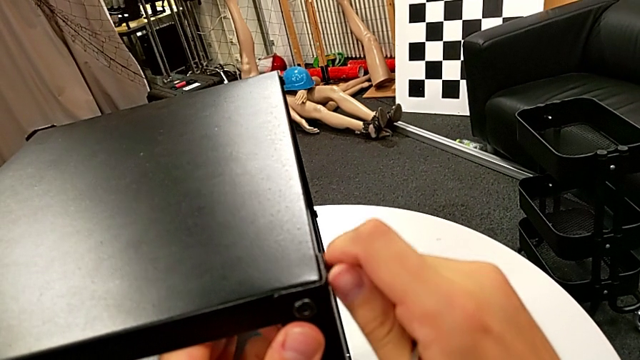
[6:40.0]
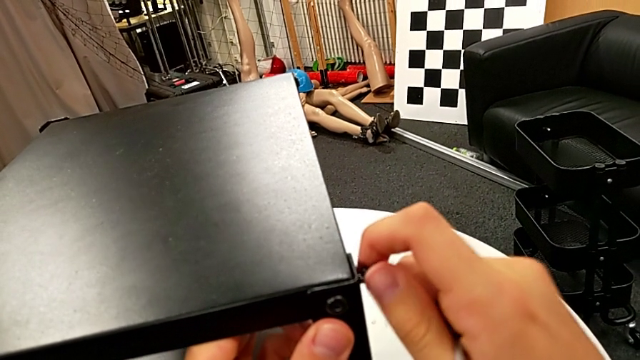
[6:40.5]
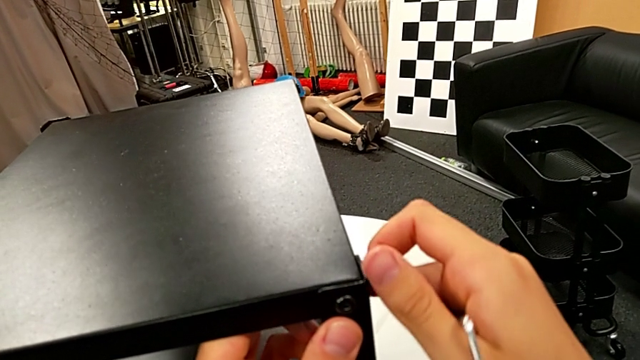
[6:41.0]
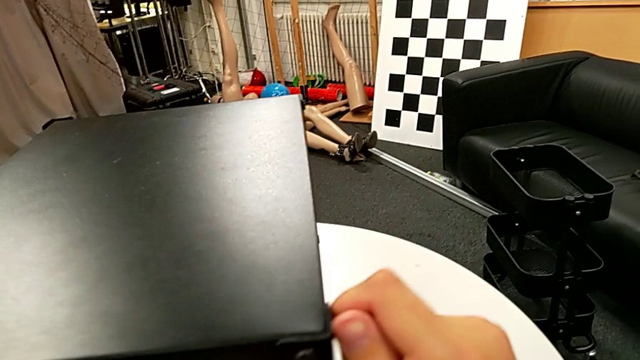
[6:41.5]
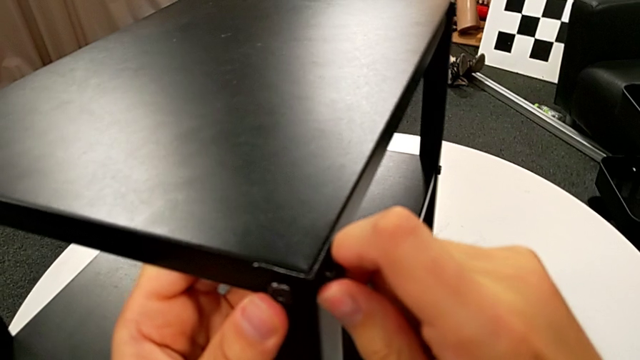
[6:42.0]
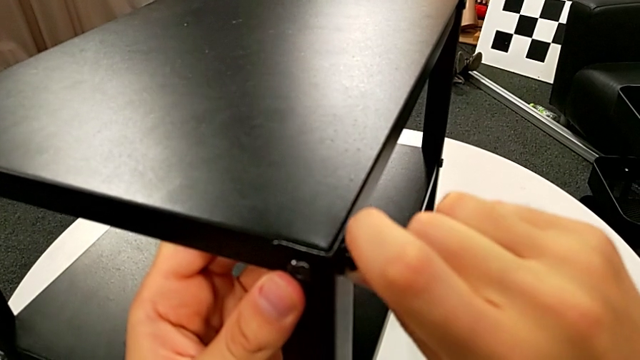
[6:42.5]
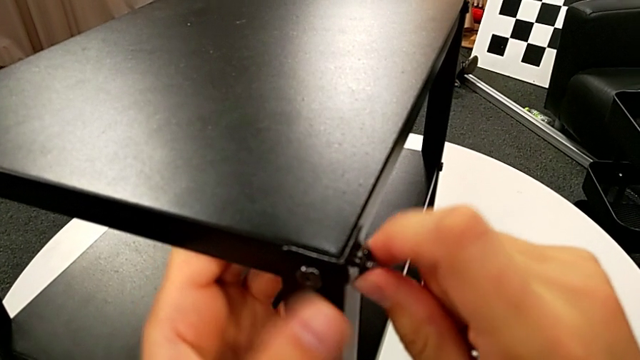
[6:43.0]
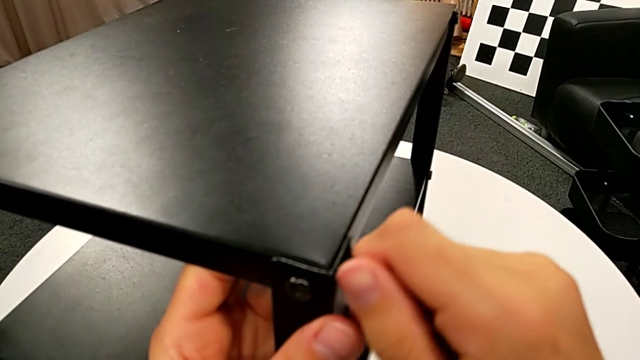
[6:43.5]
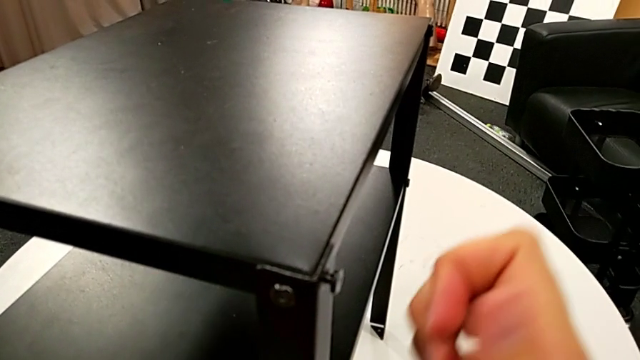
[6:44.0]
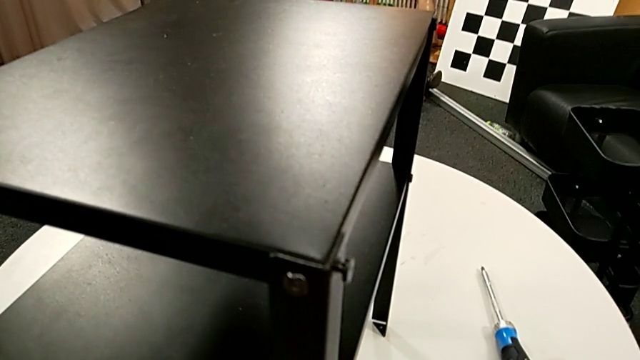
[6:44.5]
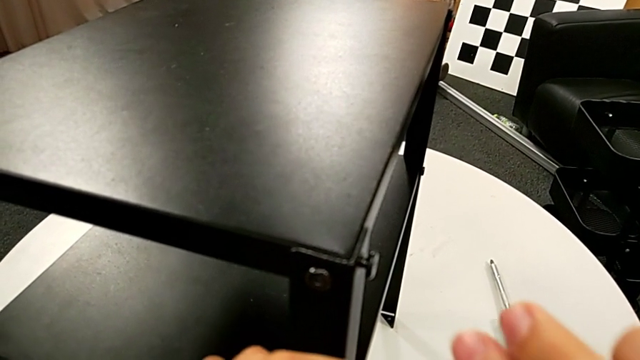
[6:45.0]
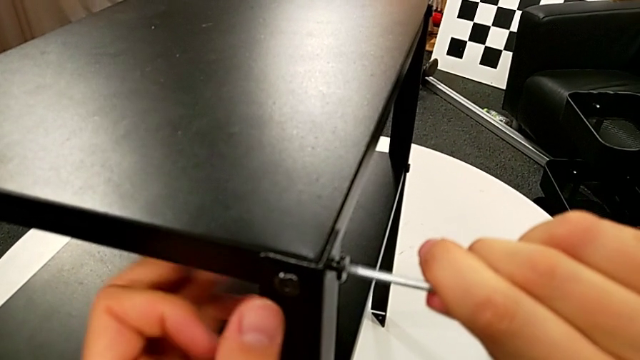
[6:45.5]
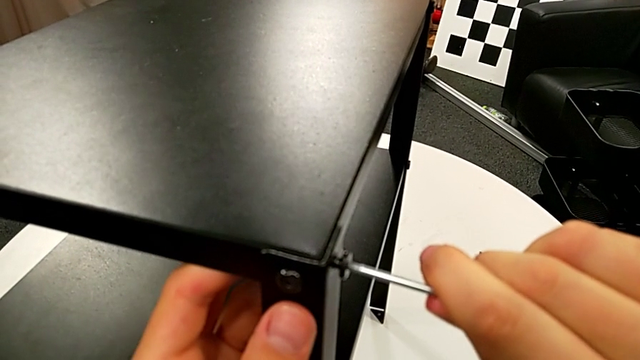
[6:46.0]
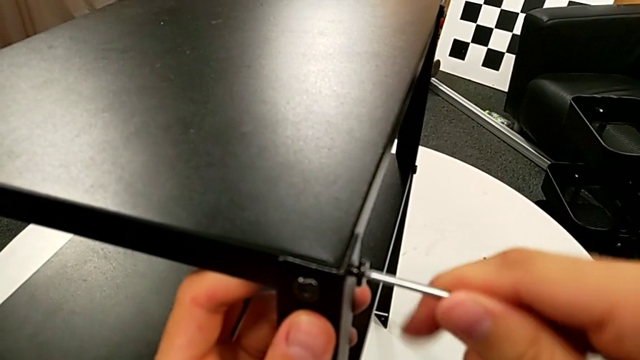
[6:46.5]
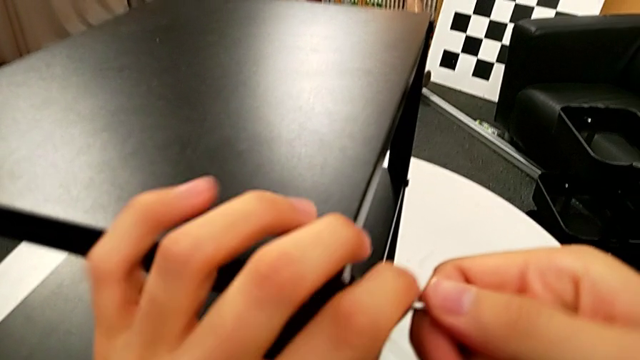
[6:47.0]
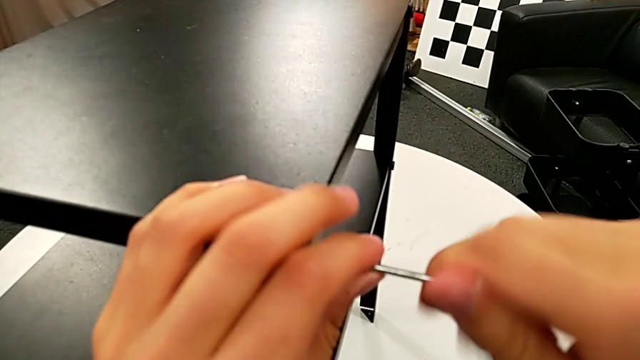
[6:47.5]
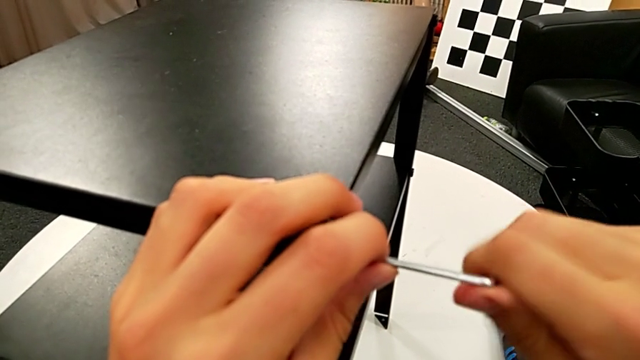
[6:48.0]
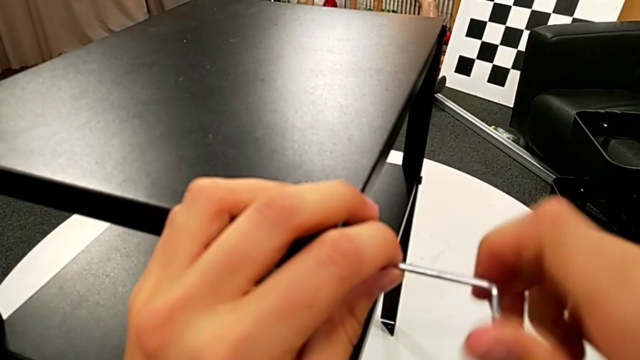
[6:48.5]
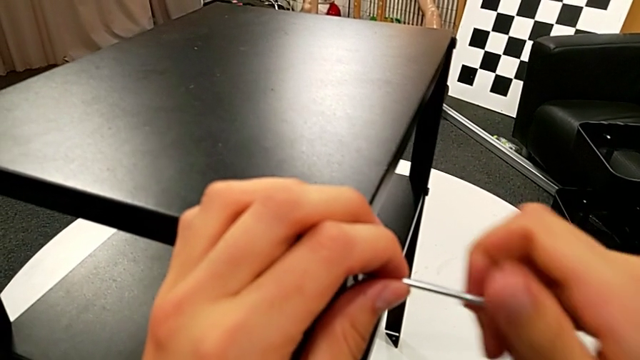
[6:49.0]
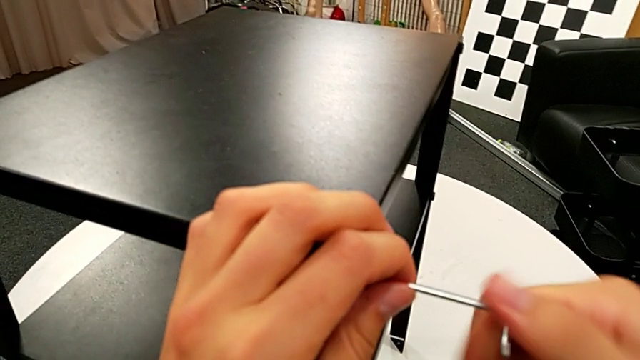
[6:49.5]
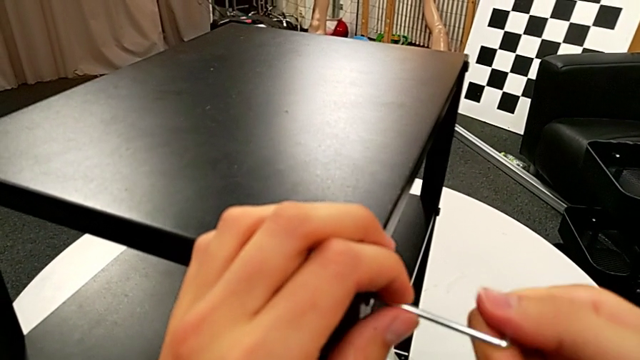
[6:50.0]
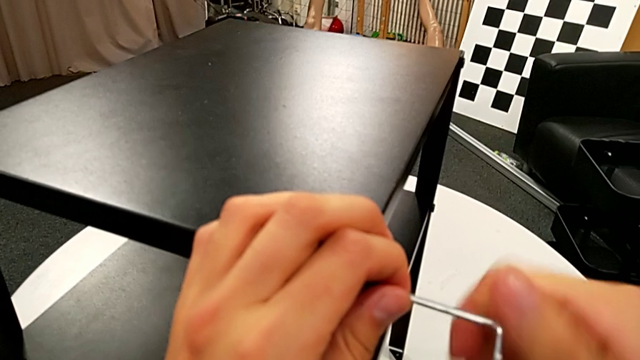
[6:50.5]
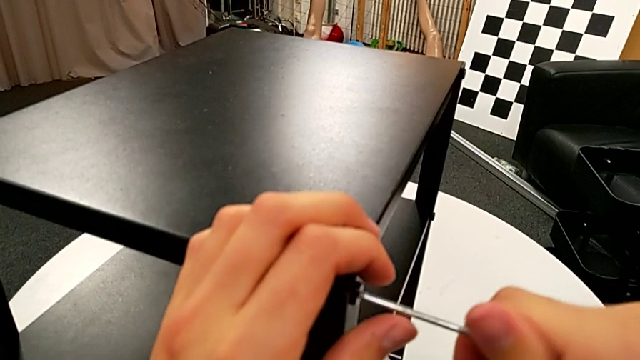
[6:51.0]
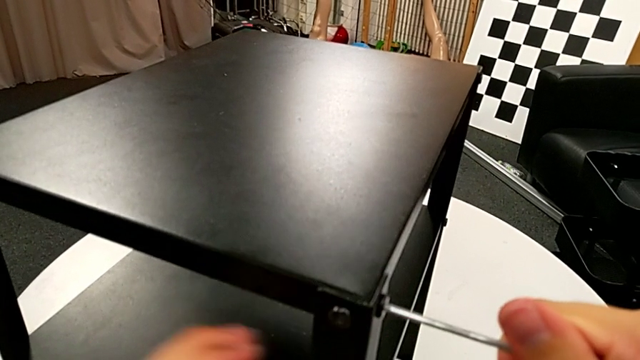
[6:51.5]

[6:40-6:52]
The camera wearer is screwing the third leg into place. They screw the hex socket head, insert the Allen wrench, screw the hex socket head and withdraw the Allen wrench.

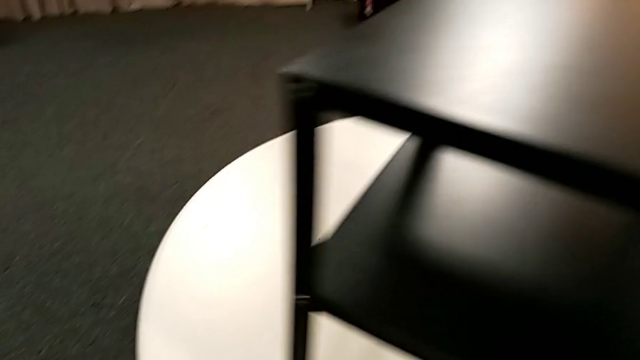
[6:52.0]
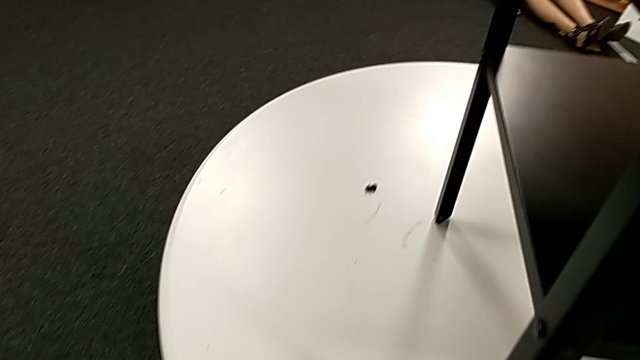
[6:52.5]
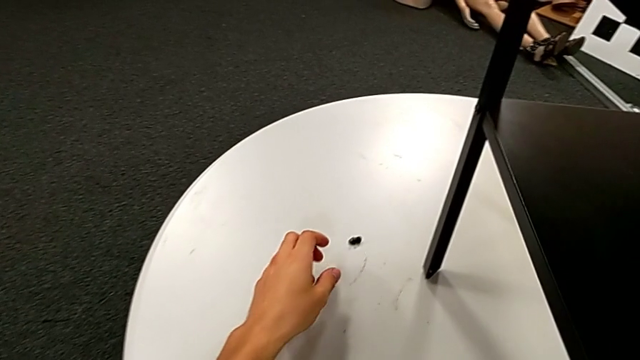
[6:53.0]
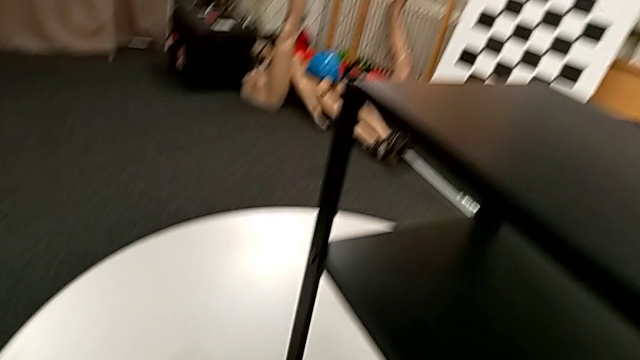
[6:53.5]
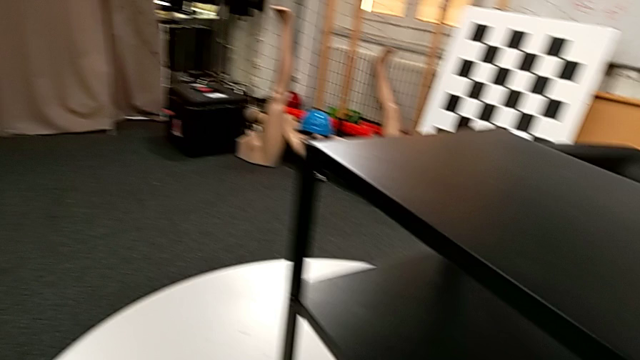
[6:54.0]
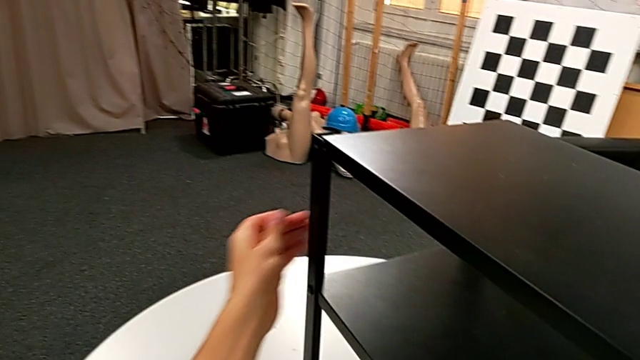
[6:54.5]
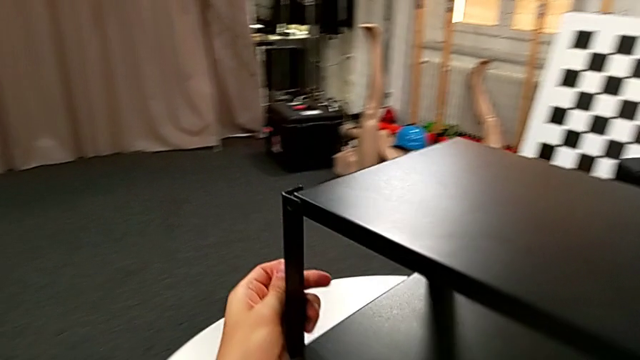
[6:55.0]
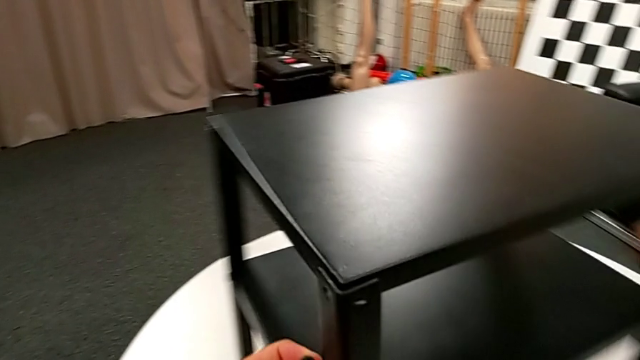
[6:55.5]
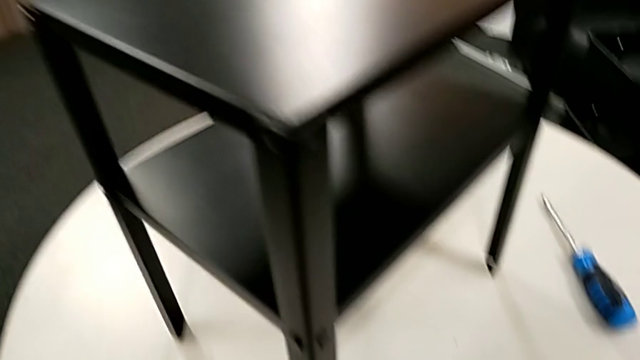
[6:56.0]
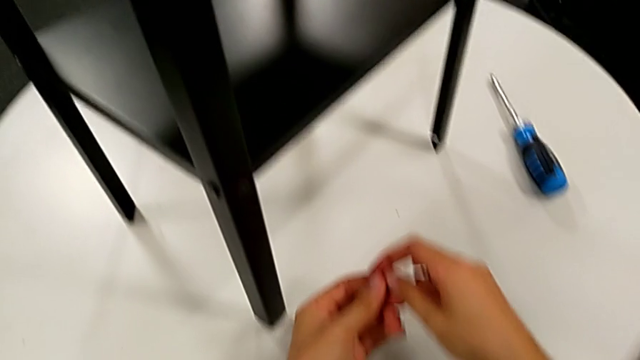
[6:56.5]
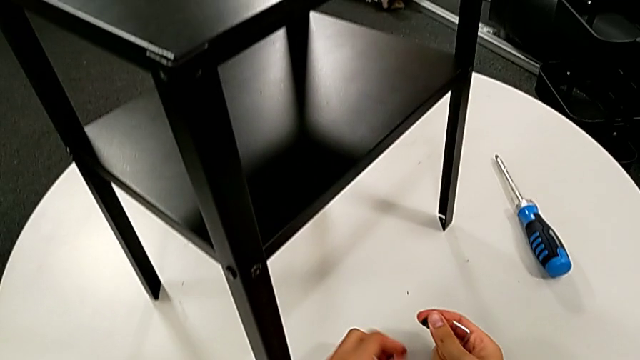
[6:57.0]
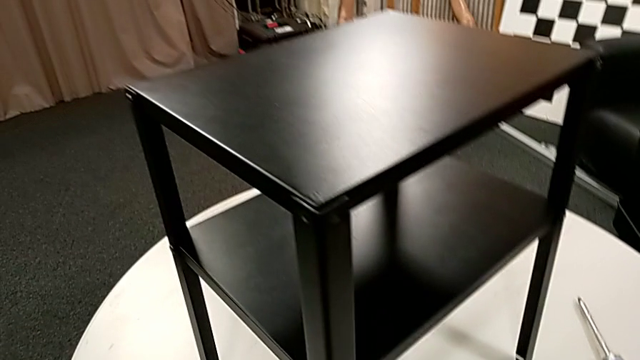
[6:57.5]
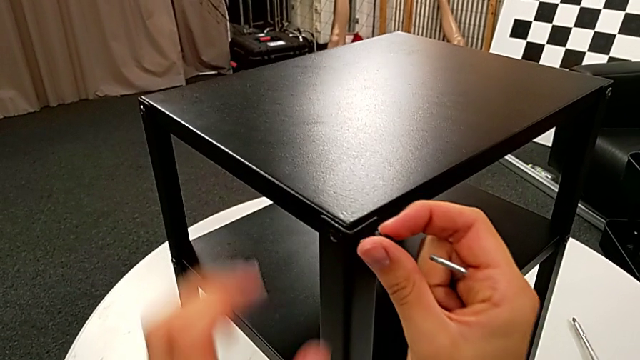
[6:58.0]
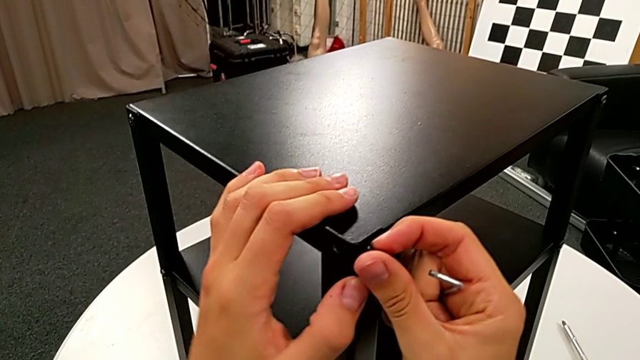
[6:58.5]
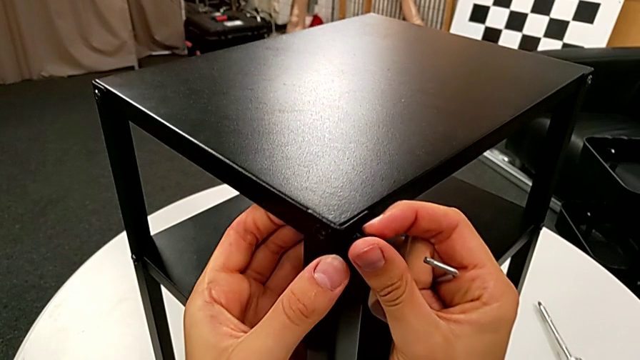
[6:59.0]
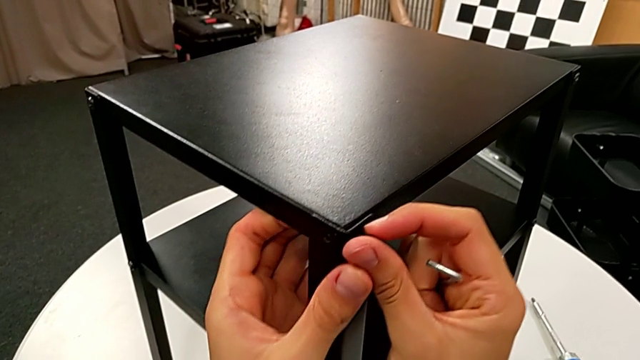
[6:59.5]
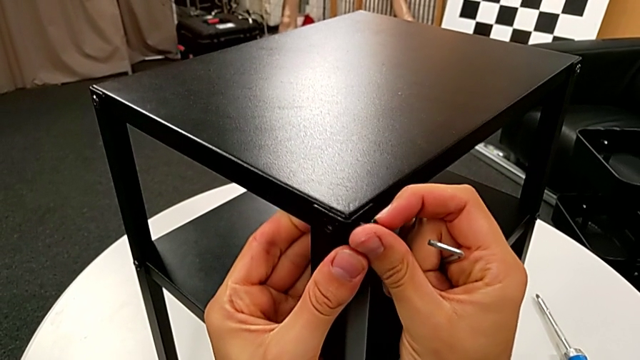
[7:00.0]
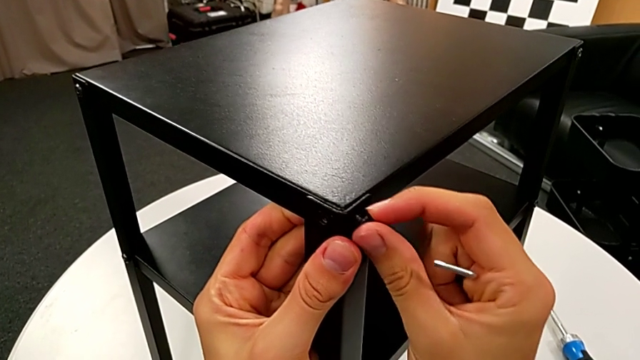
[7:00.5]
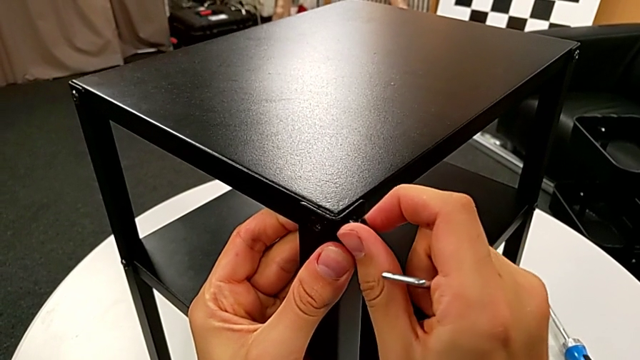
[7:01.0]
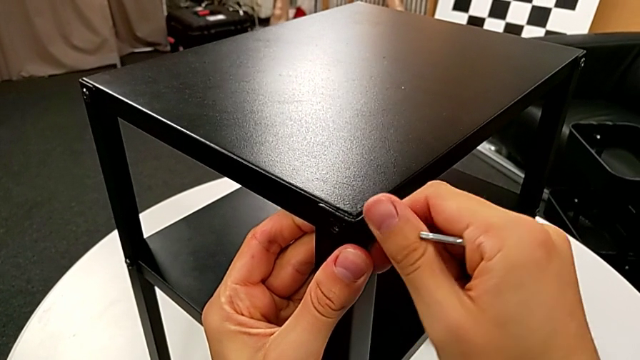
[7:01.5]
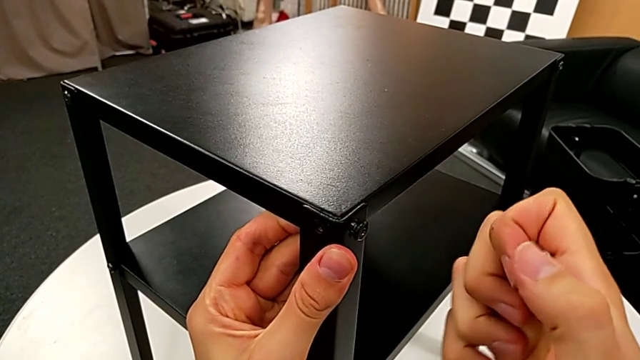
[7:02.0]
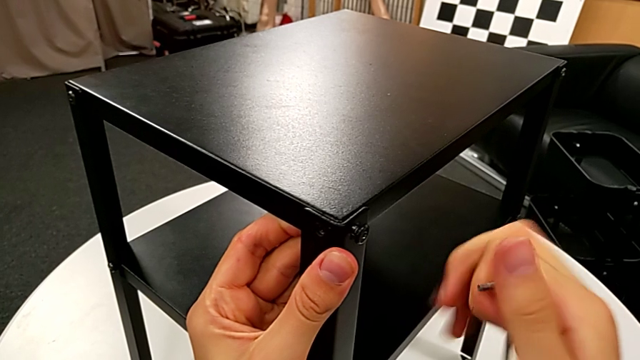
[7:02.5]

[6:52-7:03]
The camera wearer is screwing the fourth leg onto the top. They grab the hex socket head, slide the nightstand, place the hex socket head, align the tray, insert the hex socket head, screw it and insert the Allen wrench.
